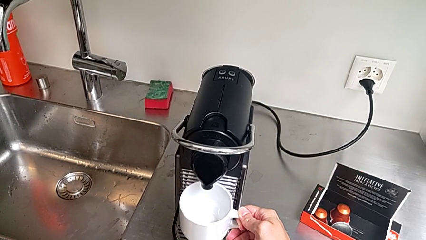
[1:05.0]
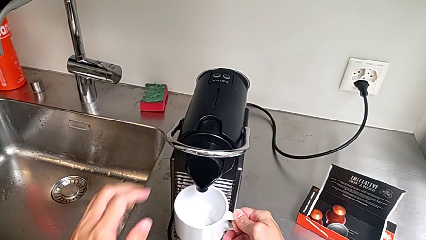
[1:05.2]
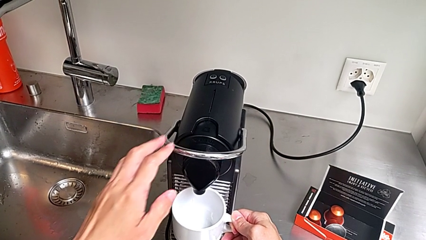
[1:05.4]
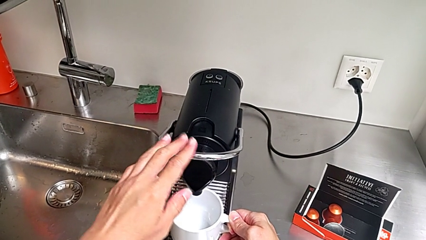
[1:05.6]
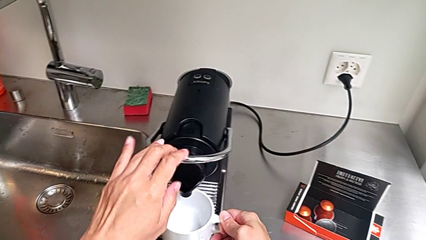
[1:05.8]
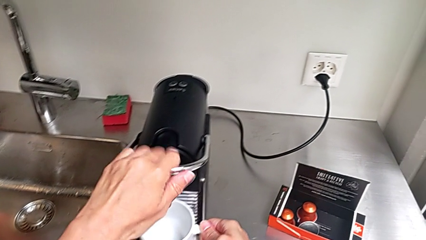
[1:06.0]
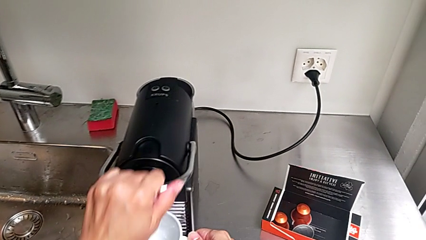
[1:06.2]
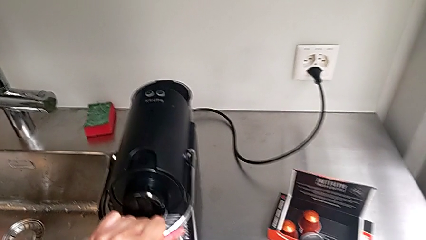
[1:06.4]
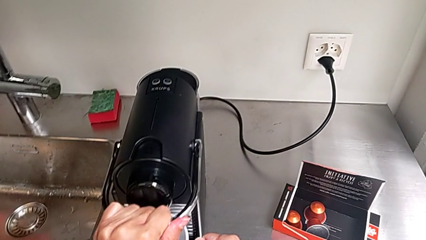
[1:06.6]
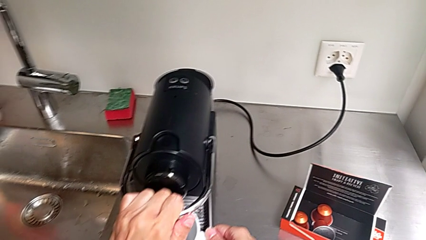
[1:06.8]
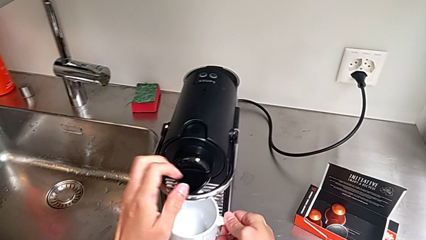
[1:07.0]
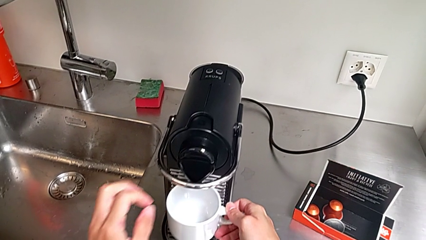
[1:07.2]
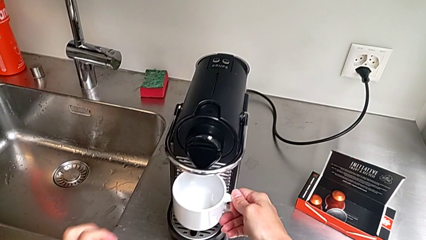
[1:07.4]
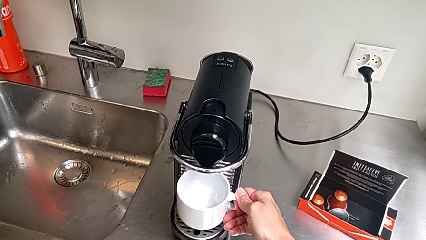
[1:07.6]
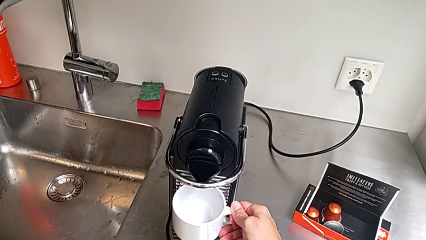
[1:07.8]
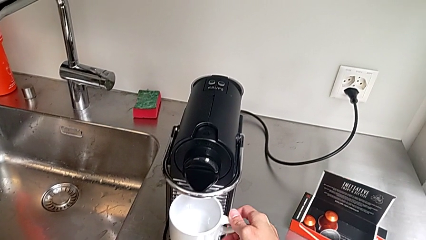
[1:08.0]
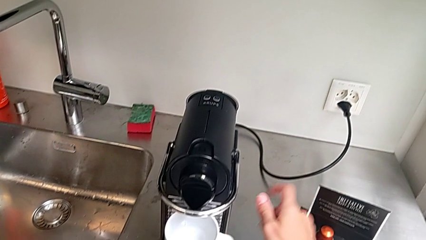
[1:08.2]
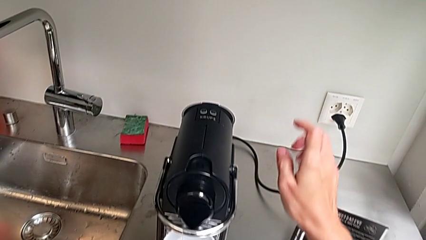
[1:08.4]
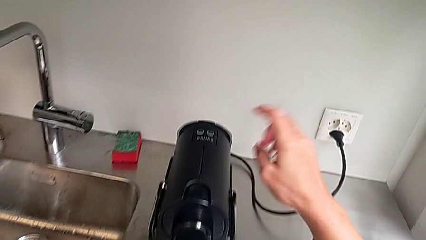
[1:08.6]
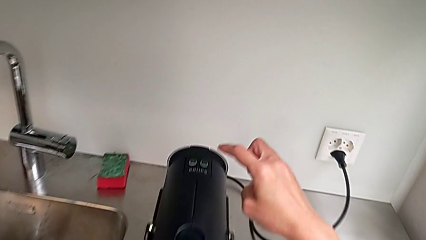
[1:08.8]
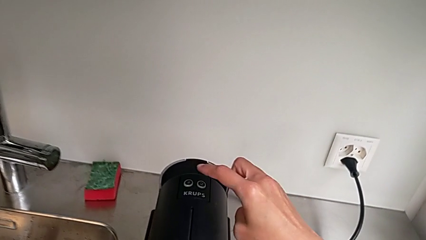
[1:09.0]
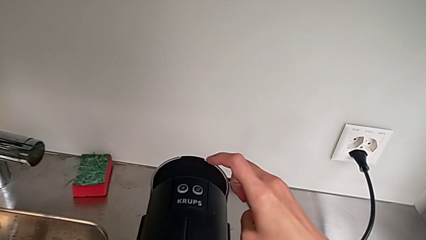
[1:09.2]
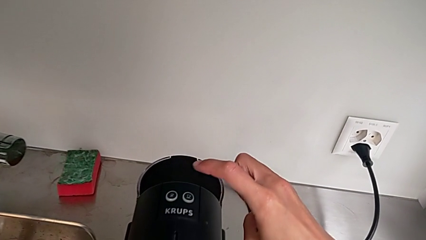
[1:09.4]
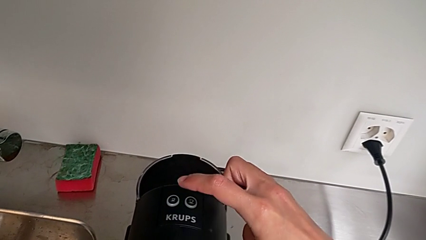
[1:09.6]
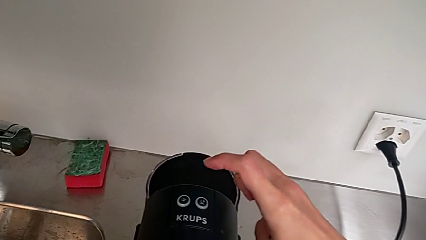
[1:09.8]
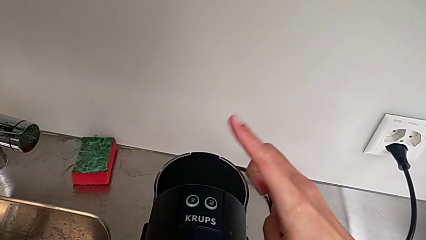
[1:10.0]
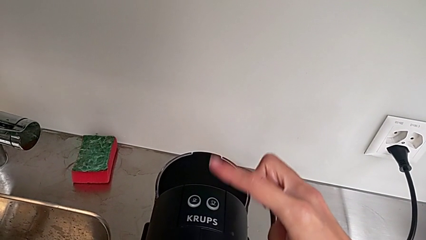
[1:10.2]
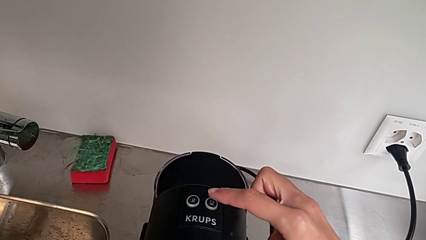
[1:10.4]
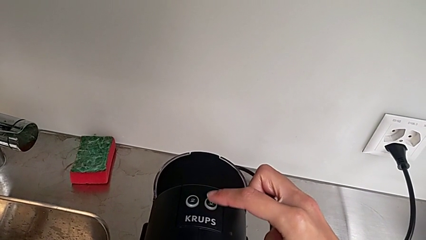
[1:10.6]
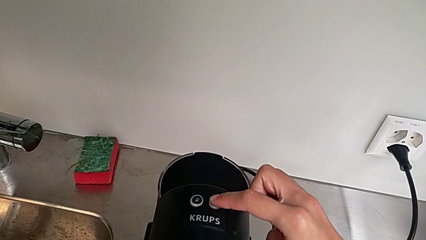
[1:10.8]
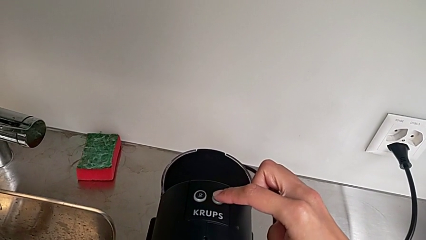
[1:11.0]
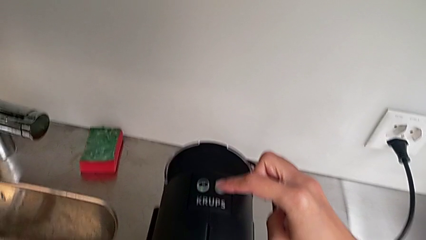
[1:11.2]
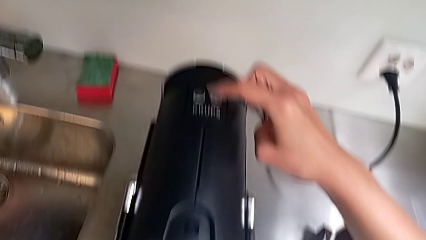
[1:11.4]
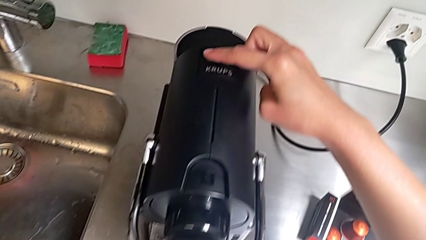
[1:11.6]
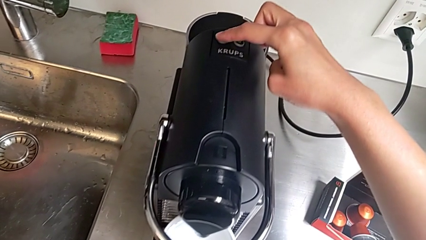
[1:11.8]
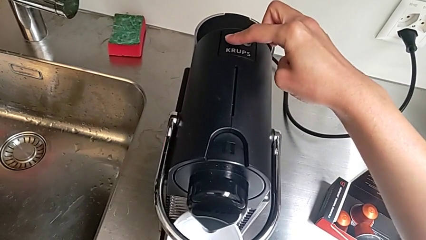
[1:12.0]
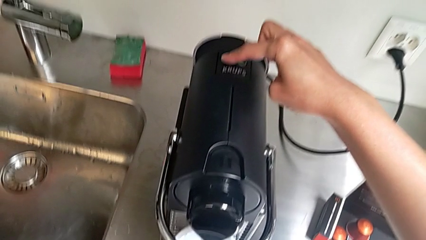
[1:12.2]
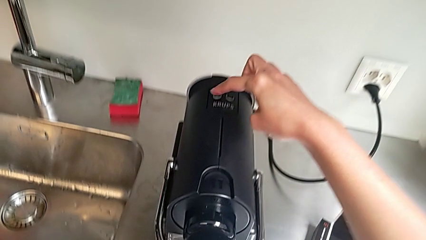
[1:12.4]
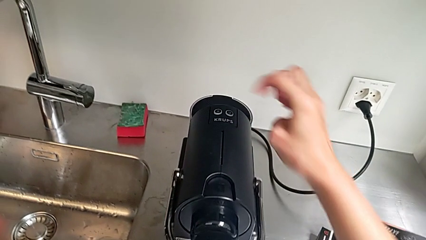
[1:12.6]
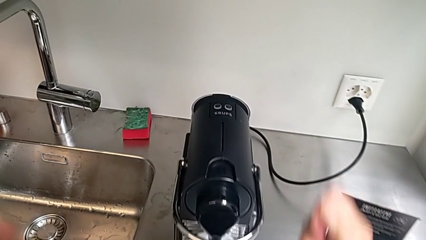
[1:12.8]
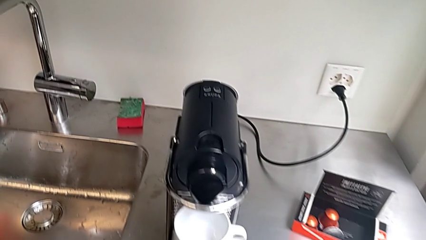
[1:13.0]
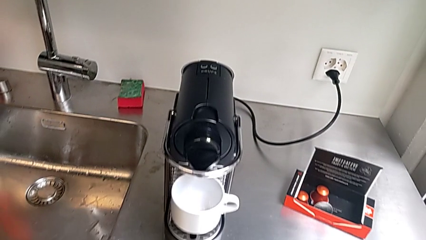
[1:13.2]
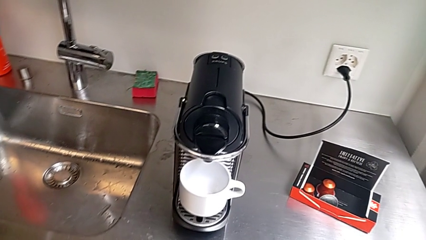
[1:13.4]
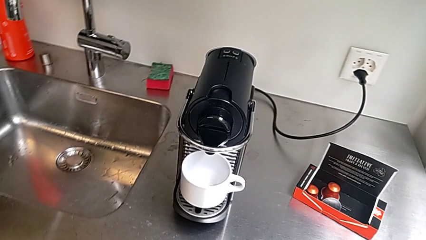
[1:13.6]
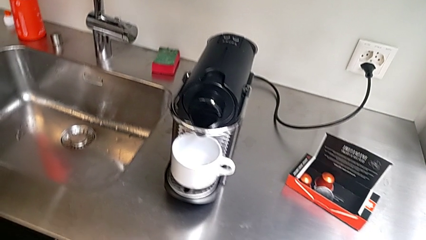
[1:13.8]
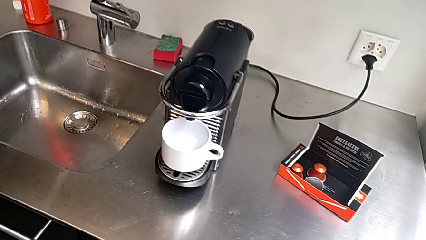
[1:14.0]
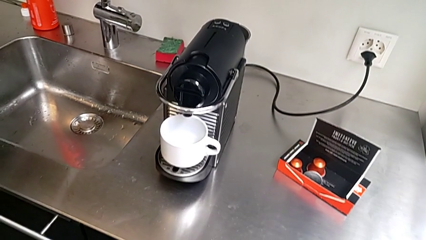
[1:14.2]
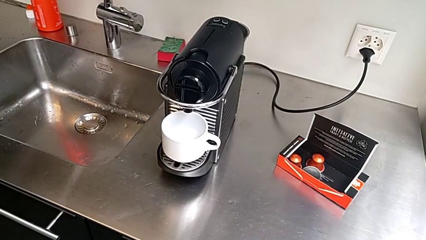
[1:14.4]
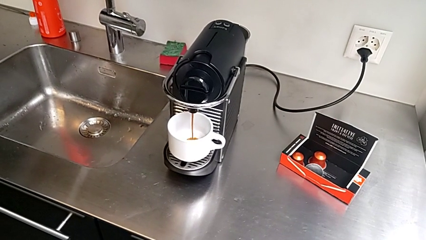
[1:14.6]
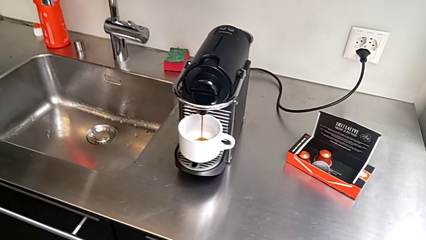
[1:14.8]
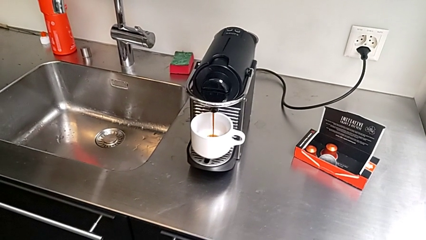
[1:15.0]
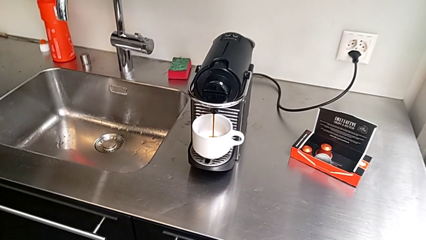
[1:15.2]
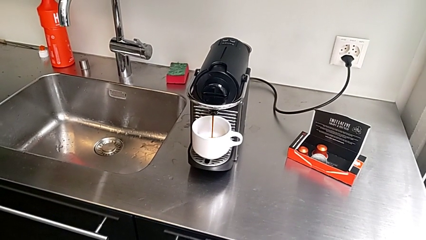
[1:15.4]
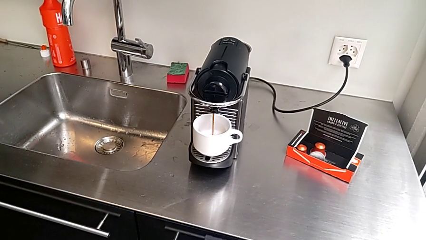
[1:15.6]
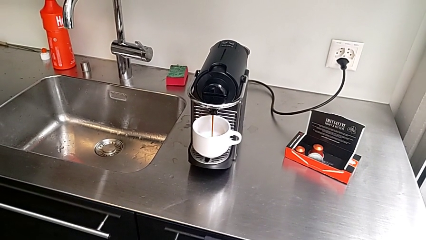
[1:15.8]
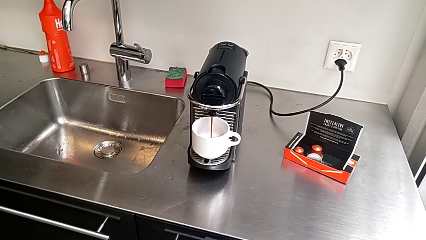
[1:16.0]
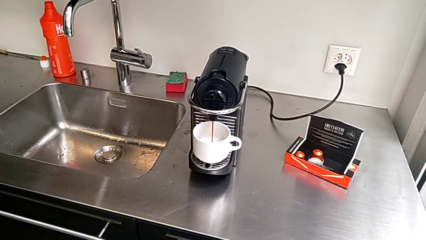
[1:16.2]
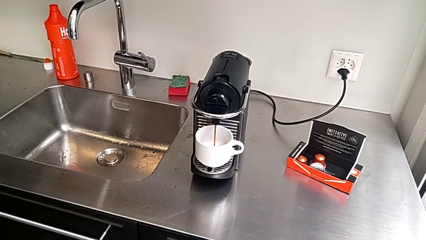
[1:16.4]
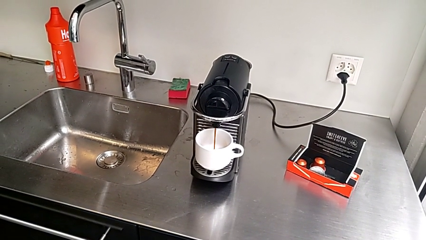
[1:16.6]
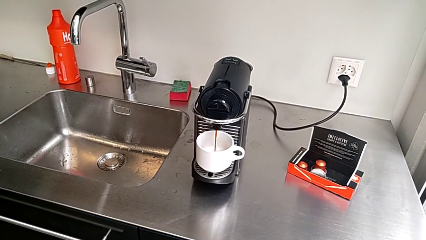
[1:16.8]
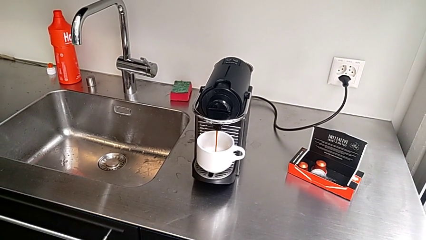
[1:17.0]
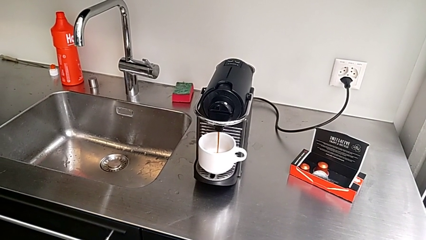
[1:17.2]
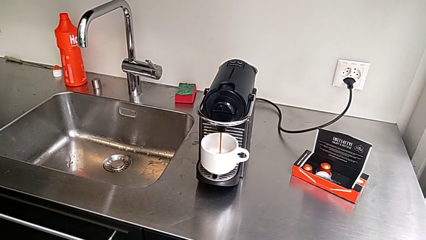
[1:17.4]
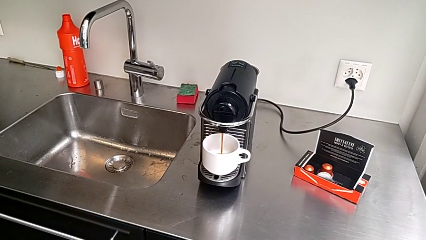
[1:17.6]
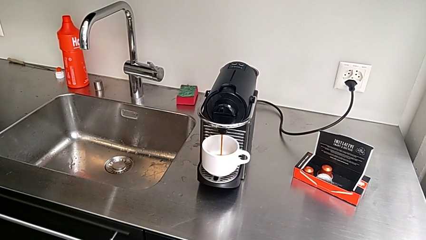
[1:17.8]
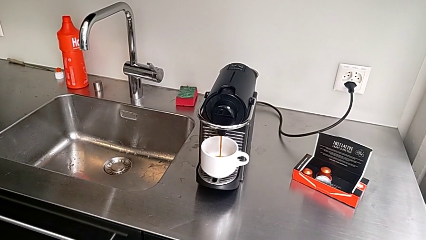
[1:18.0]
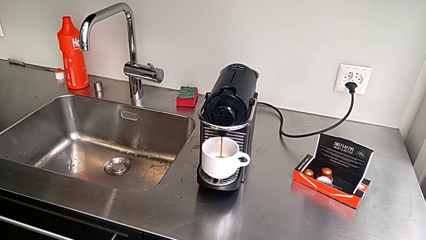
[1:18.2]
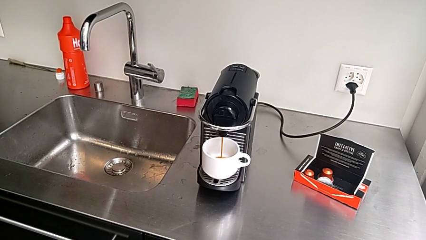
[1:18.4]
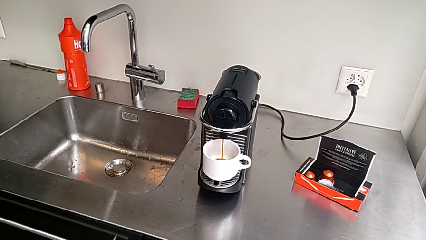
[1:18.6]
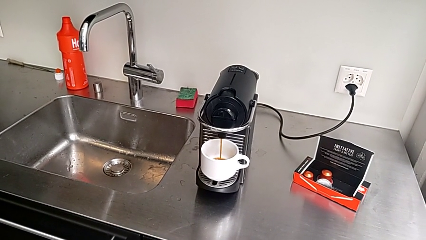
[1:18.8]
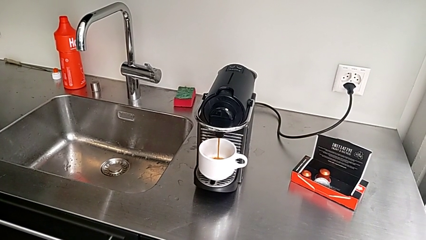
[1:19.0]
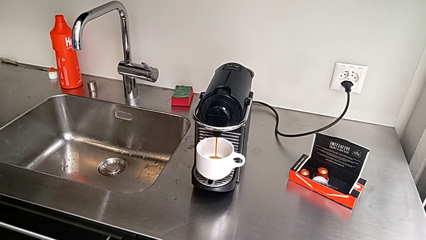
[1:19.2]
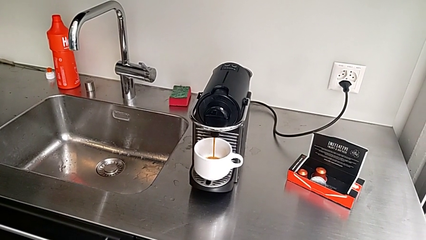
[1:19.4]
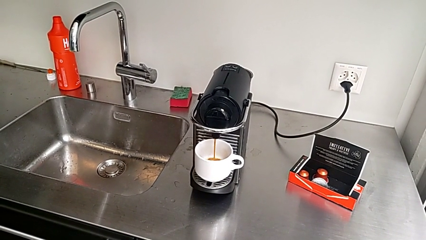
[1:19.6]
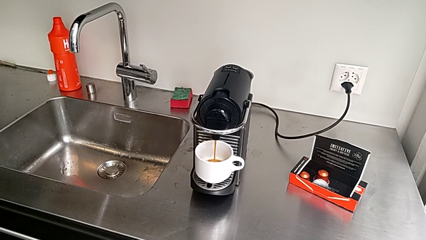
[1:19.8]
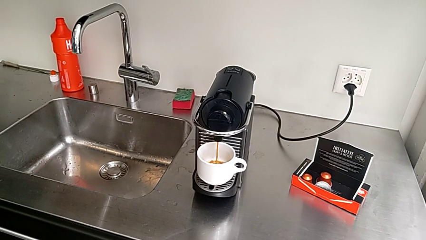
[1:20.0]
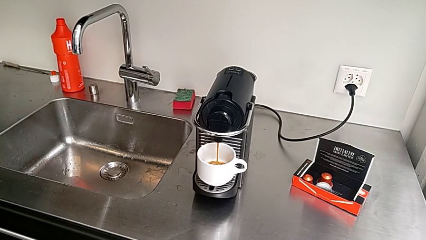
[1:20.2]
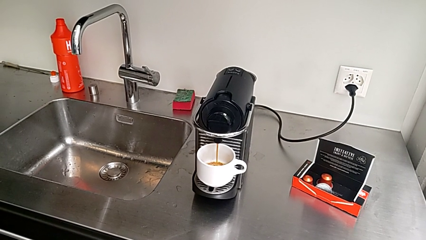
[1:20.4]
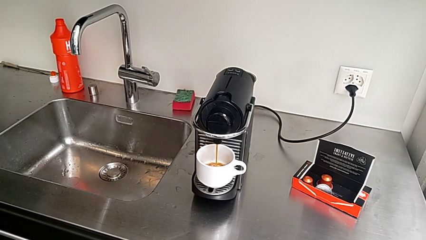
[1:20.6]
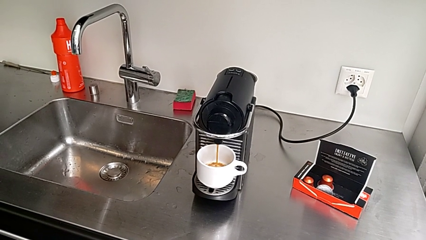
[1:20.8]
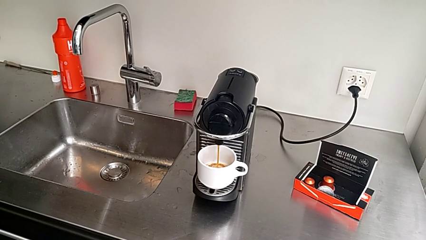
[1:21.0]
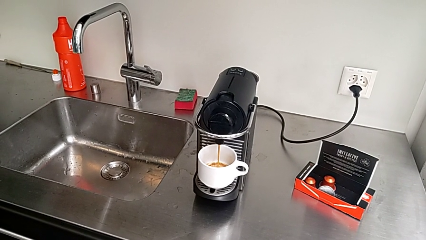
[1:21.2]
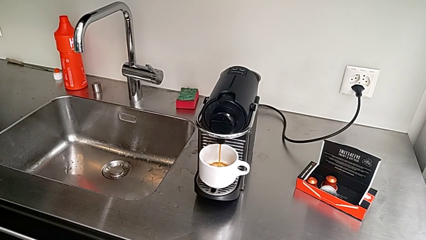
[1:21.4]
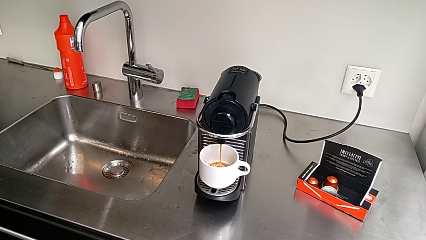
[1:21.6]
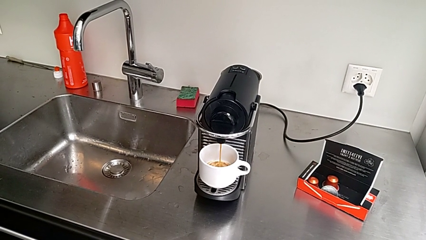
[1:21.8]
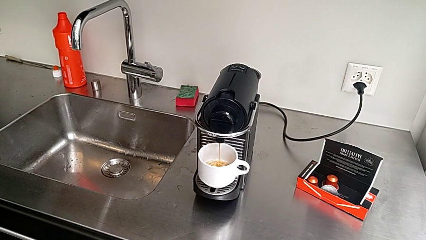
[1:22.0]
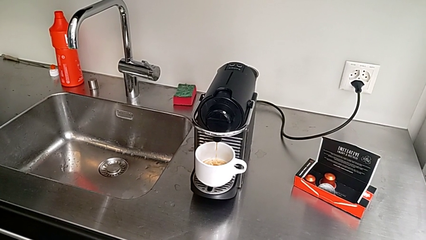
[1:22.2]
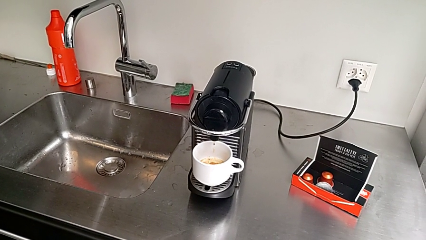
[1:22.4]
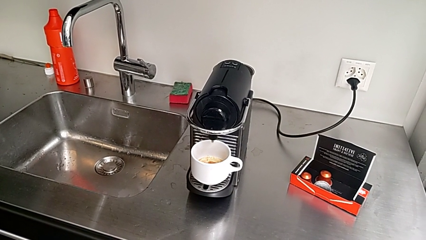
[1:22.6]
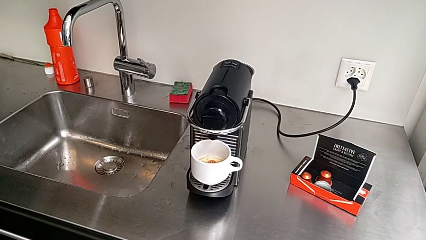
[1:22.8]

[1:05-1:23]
The camera wearer is brewing a cup of coffee. They approach the lever with the left hand and push it with the left hand. They grab the cup, approach the cup, wrongly approach the button, confusing which one is the right button, press the button and make the coffee, all with the right hand.
